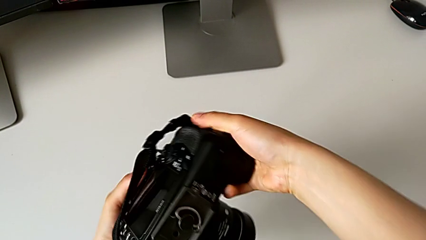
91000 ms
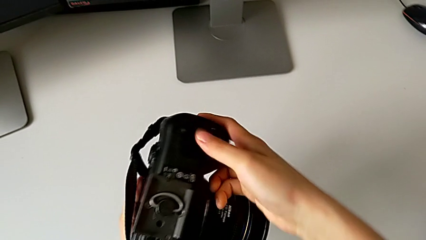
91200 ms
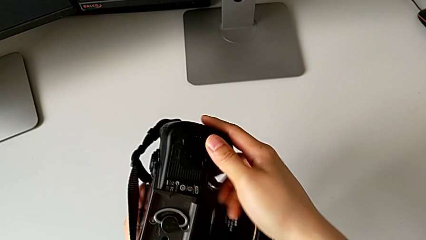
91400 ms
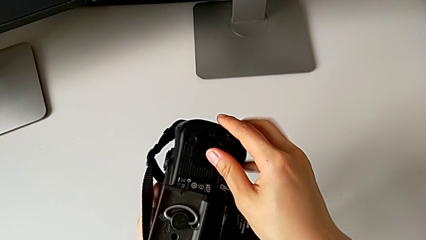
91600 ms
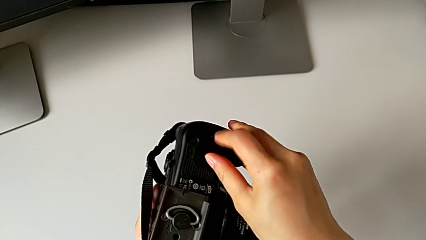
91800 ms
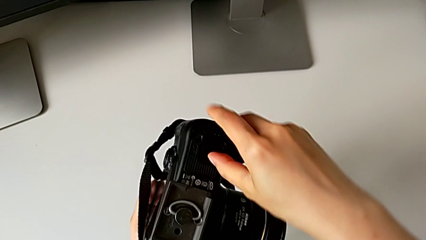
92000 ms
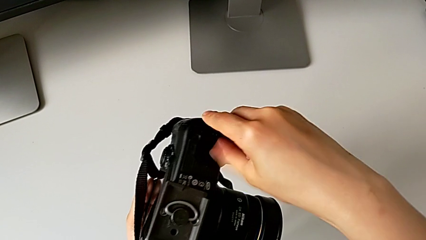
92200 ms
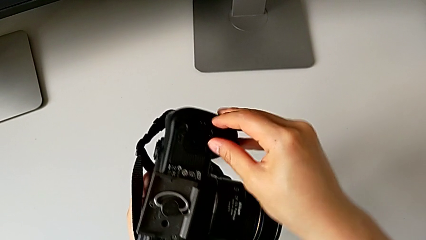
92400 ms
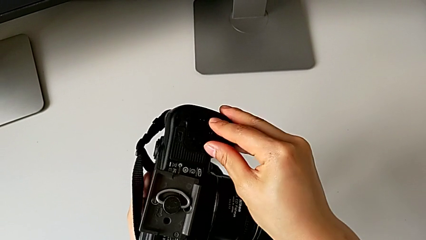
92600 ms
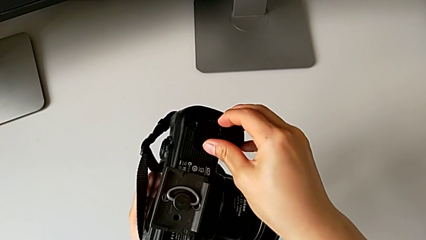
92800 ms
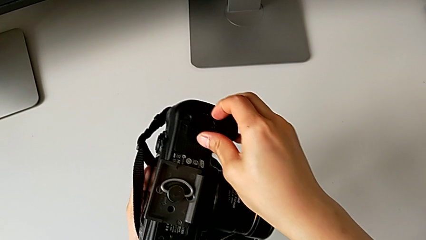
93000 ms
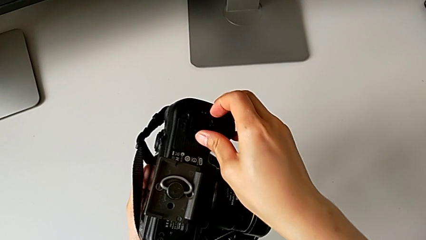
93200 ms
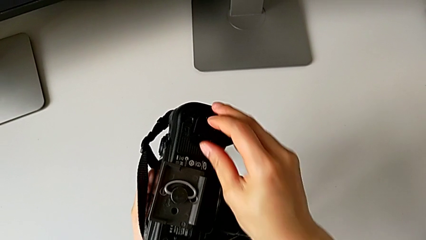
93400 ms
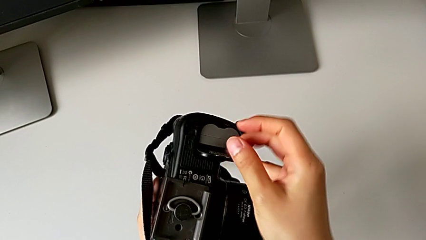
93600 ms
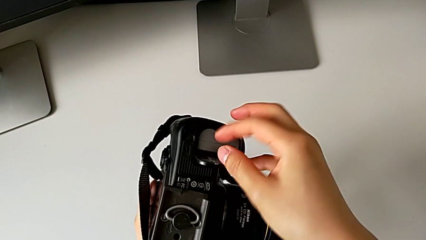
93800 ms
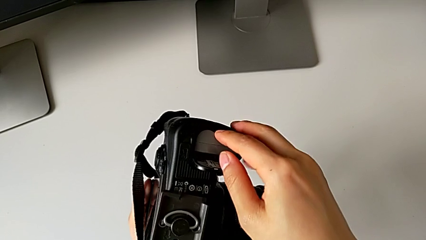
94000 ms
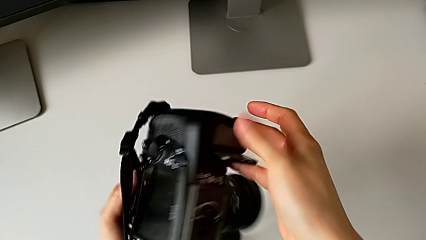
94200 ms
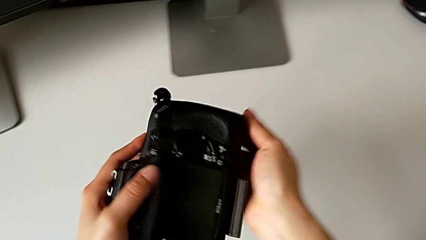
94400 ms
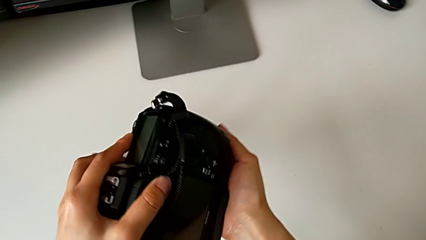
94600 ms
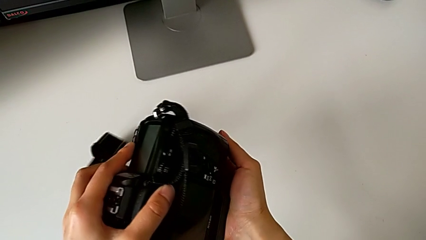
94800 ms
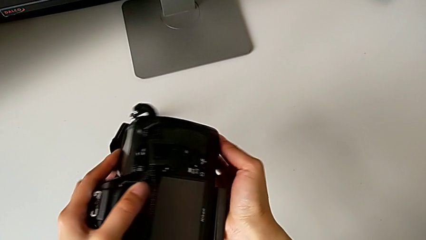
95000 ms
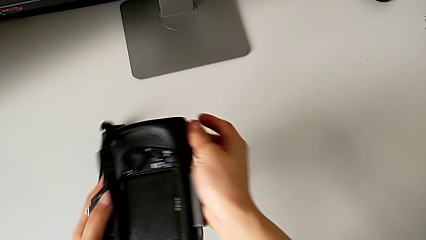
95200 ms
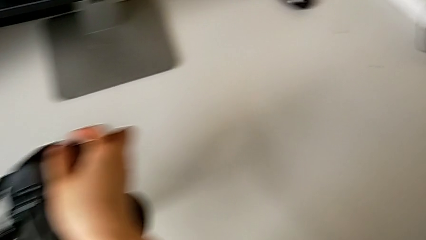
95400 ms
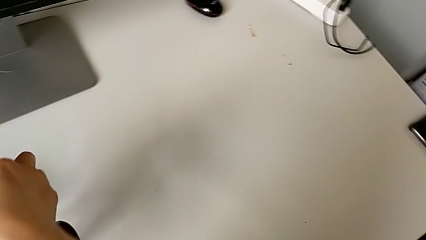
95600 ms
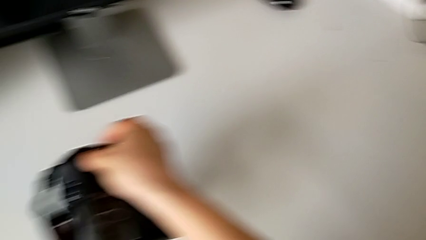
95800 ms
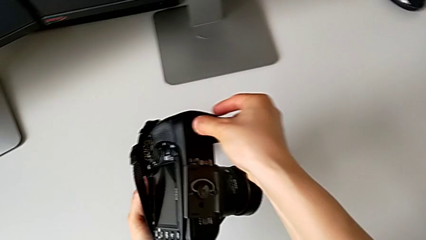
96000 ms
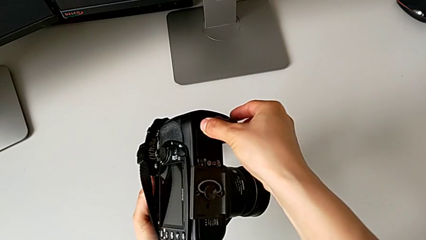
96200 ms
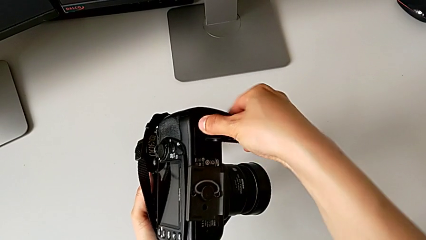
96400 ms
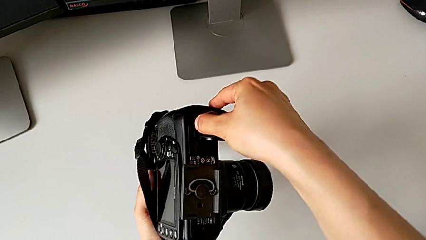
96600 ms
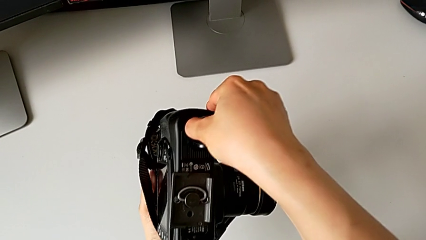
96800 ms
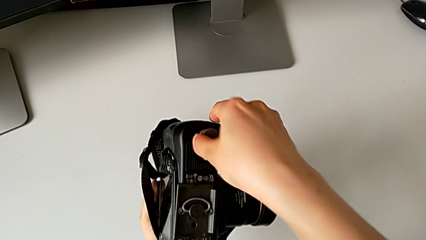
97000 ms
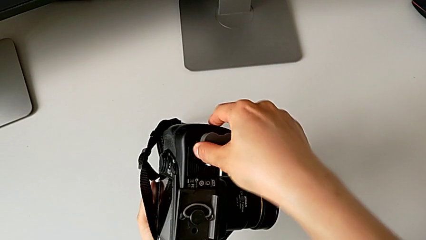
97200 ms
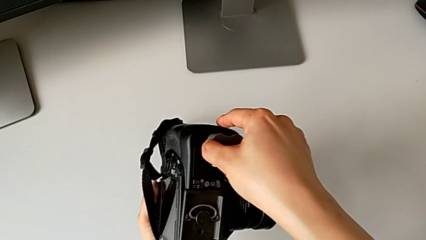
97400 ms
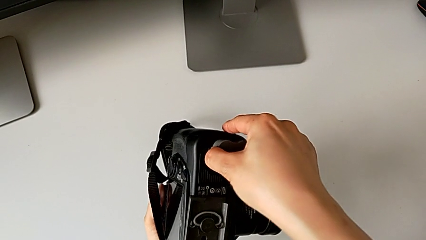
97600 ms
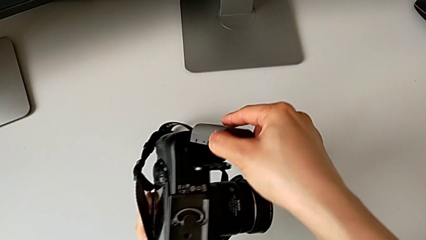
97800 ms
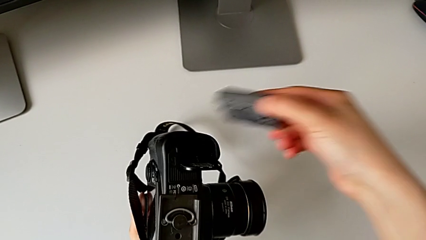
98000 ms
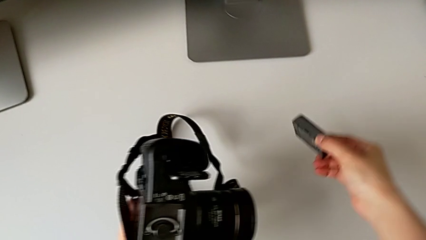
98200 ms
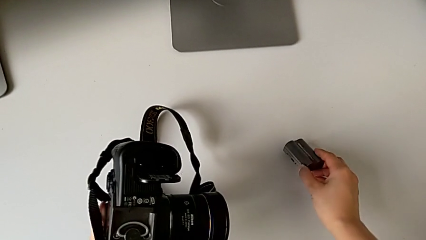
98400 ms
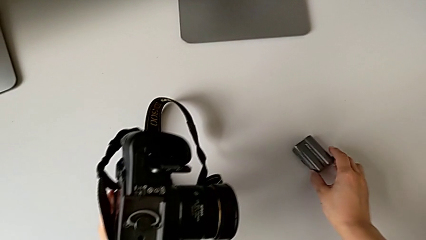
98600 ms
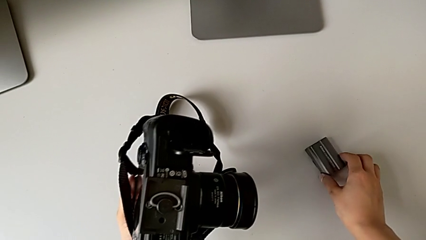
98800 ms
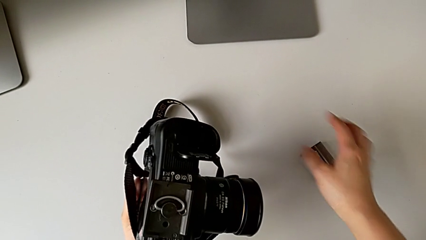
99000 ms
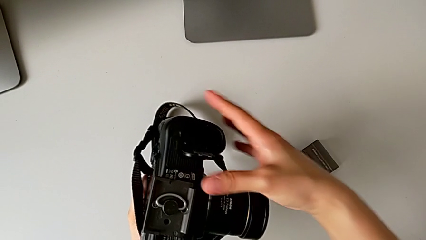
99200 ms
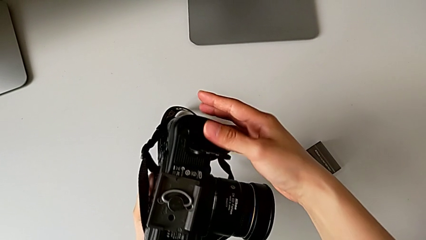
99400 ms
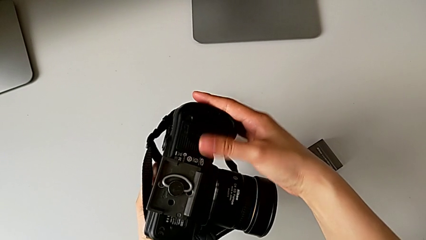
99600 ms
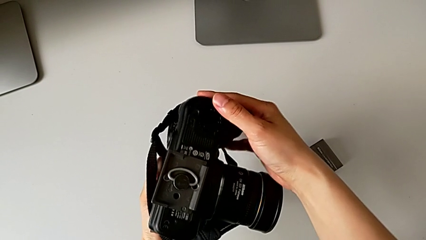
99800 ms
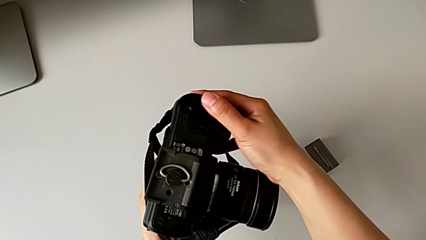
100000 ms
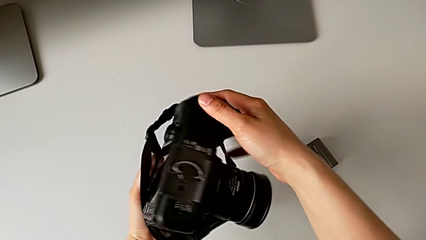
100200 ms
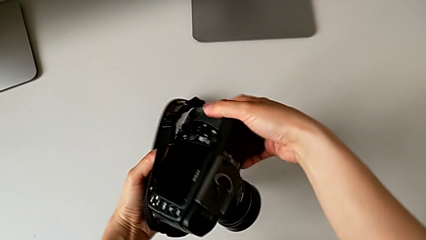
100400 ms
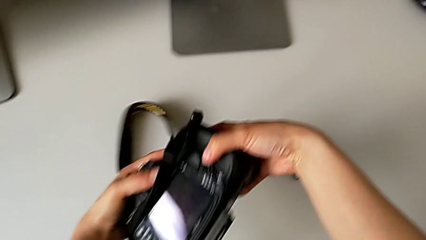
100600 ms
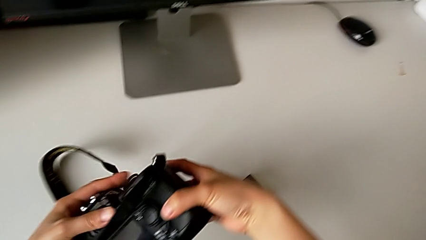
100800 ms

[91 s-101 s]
The camera wearer is removing the battery from the DSLR. They open the battery door, rotate the DSLR, pull the battery, withdraw it, place it and close the battery door.

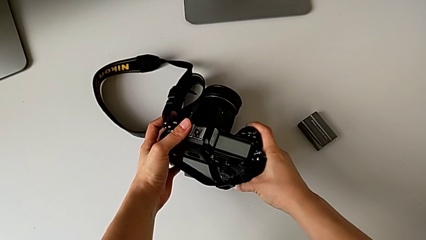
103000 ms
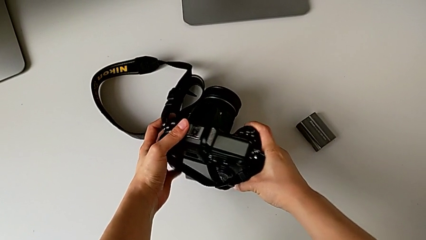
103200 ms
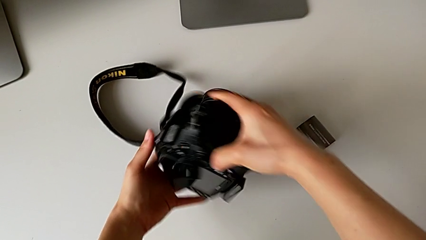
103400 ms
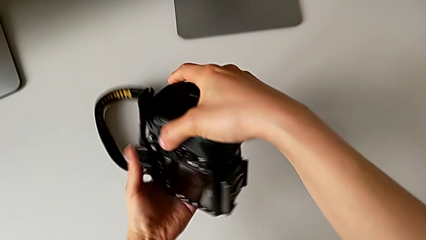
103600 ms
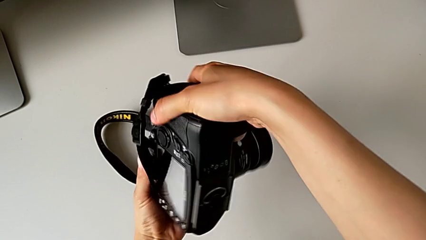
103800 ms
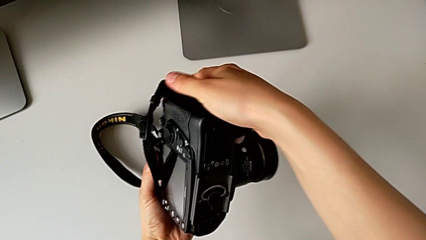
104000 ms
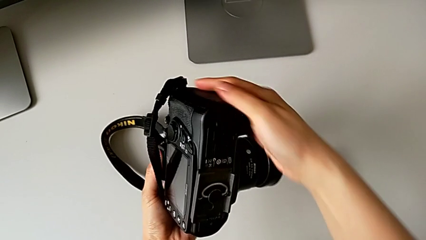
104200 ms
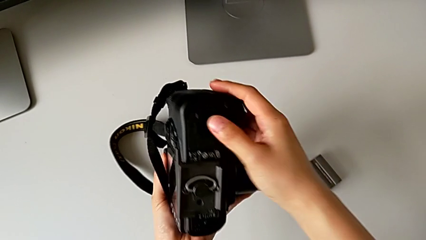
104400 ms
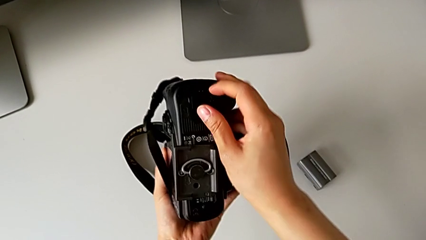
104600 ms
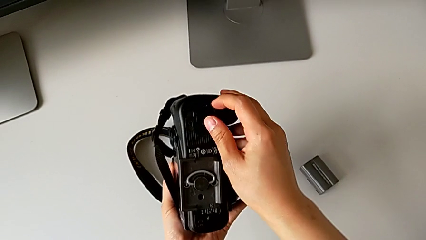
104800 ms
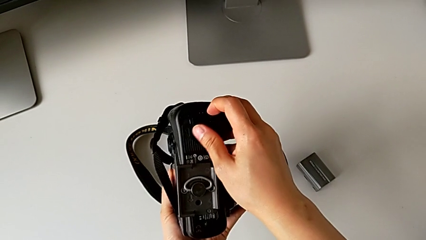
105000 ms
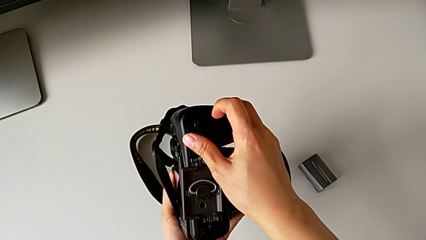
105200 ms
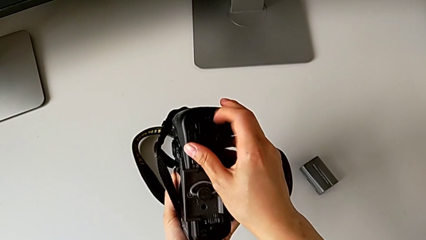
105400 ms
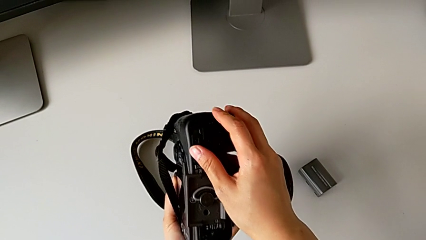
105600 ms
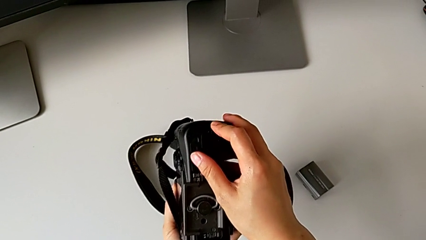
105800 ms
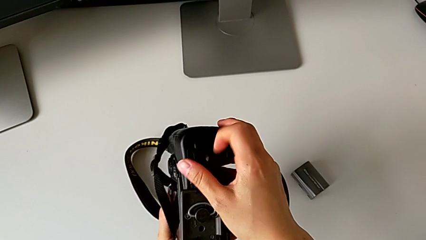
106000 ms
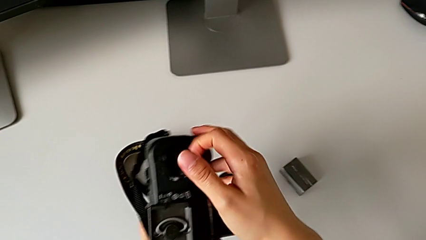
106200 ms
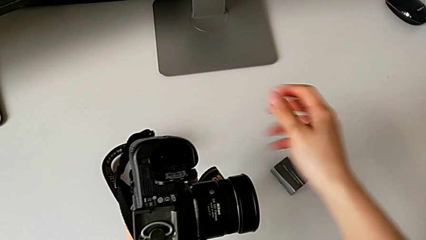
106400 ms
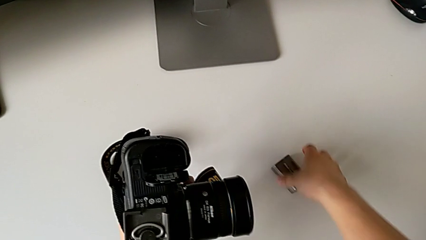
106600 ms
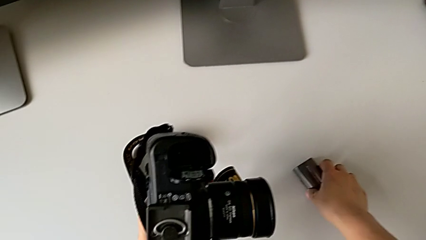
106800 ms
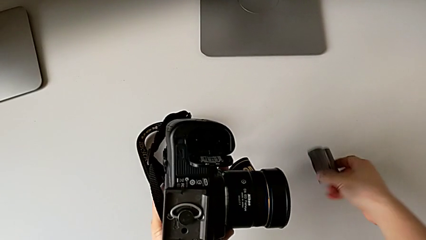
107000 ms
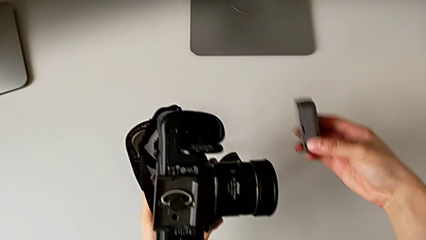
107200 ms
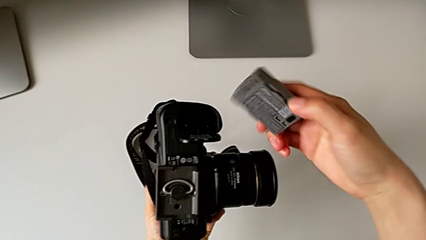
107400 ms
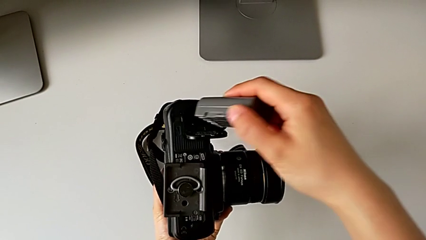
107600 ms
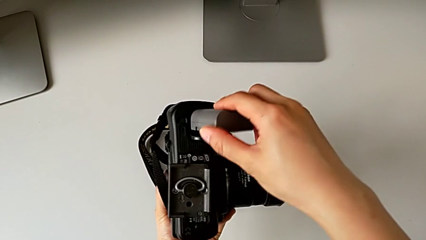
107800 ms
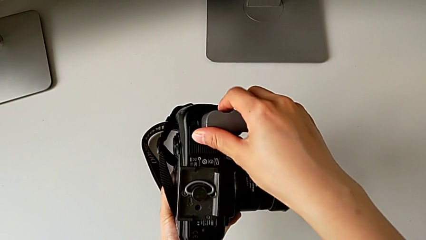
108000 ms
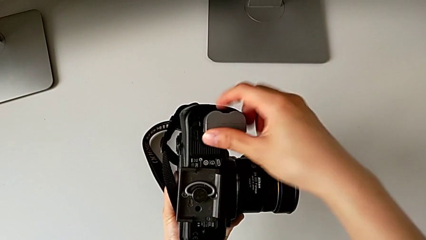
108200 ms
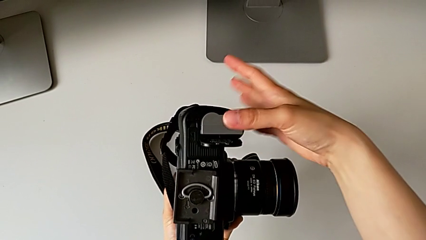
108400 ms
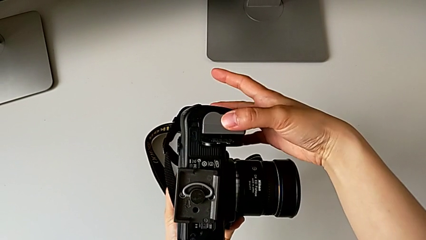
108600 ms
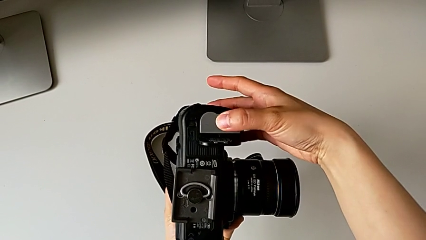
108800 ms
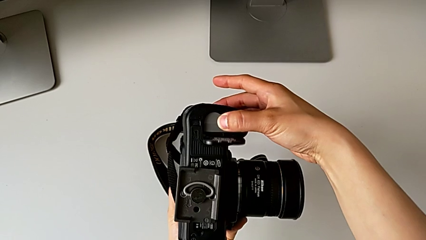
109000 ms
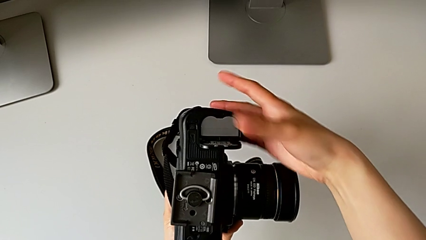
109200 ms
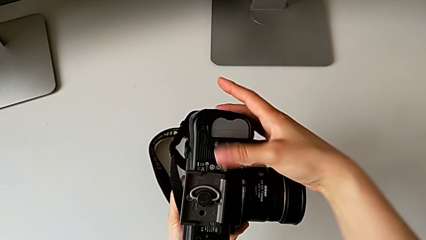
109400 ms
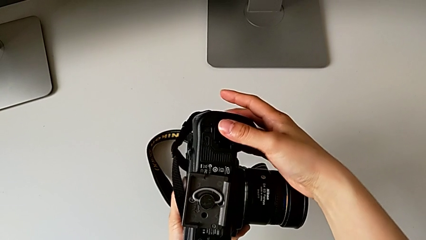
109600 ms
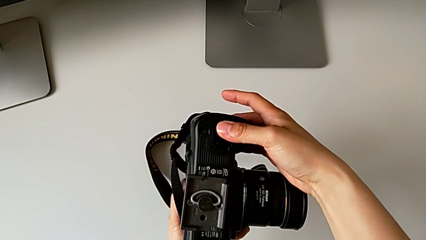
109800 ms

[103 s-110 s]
The camera wearer is inserting a battery into the DSLR. They flip the DSLR, open the battery door, grab the battery, insert it and close the battery door.
